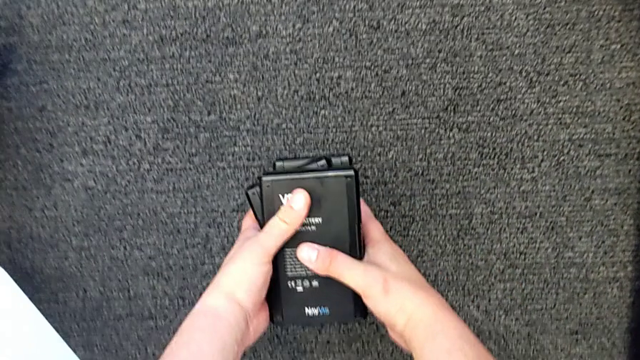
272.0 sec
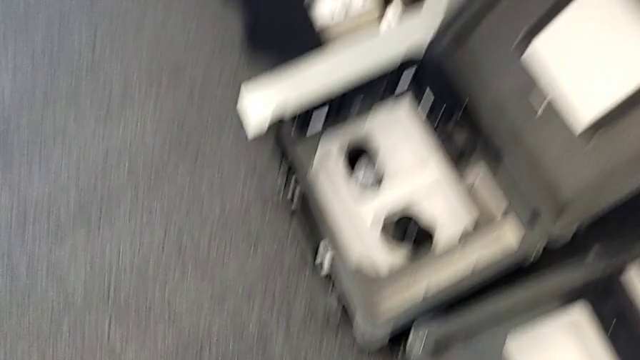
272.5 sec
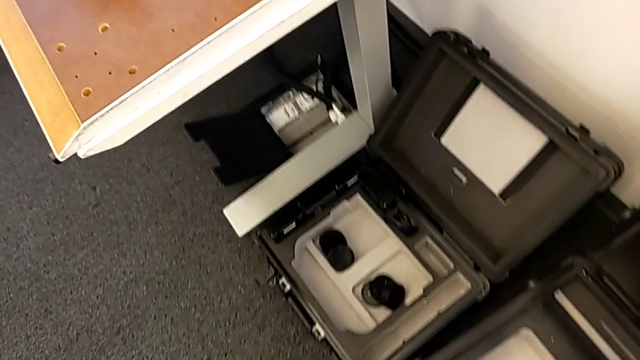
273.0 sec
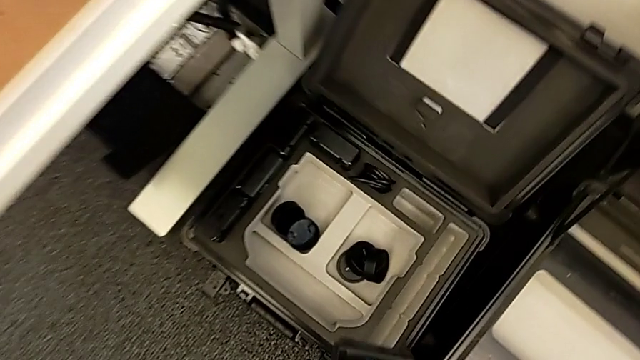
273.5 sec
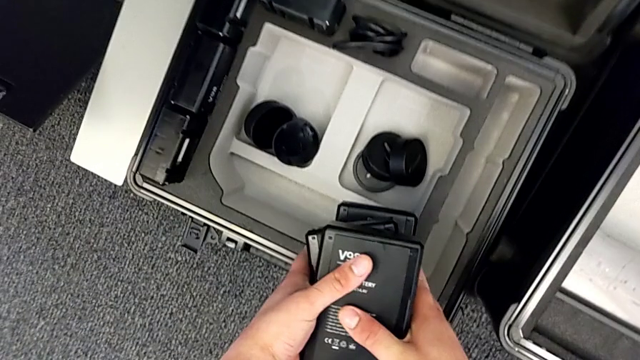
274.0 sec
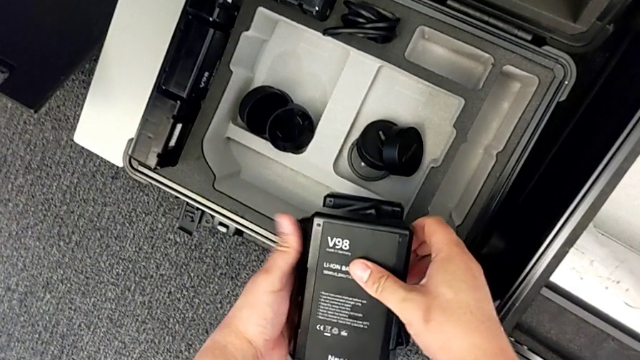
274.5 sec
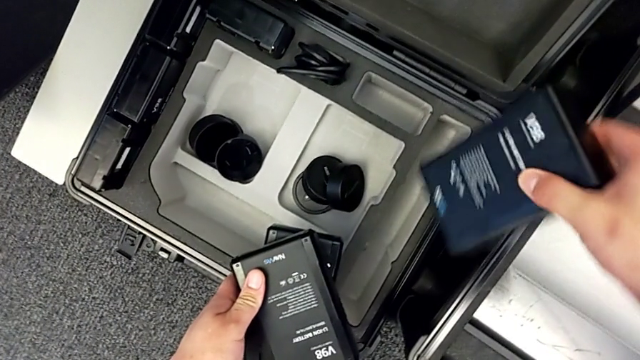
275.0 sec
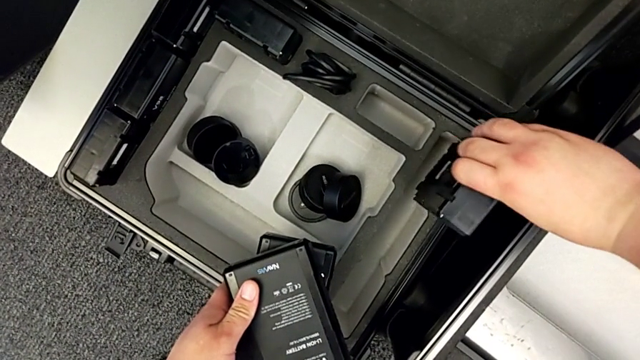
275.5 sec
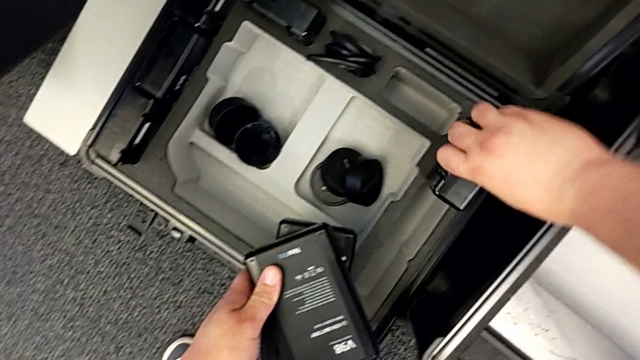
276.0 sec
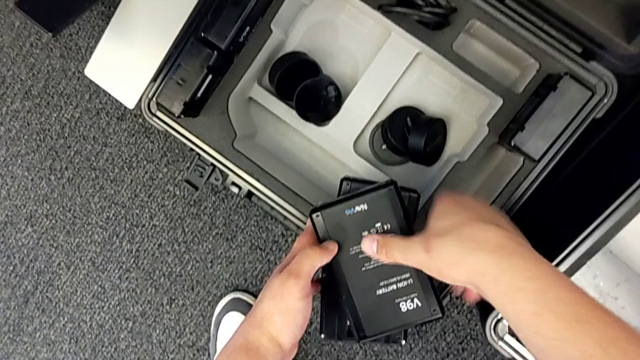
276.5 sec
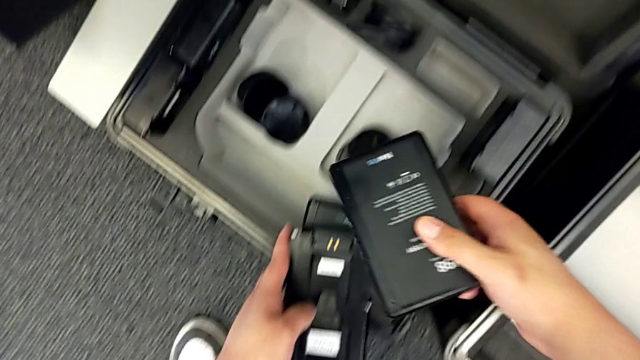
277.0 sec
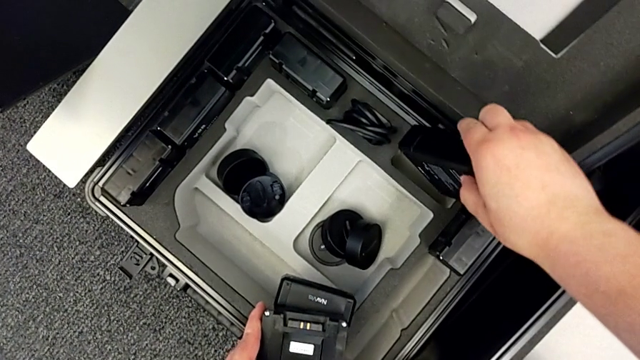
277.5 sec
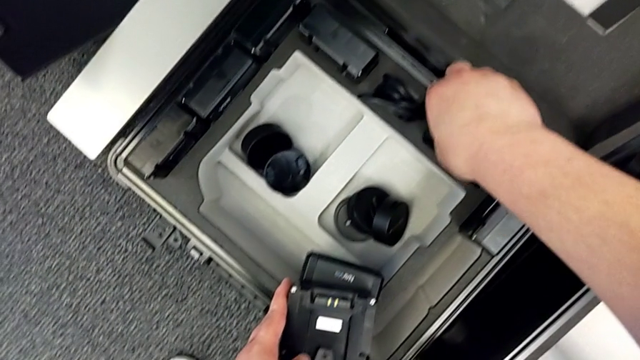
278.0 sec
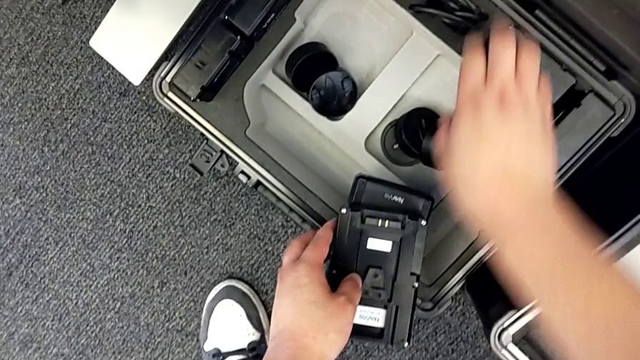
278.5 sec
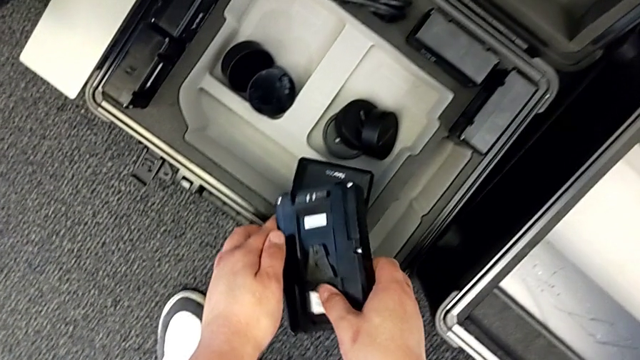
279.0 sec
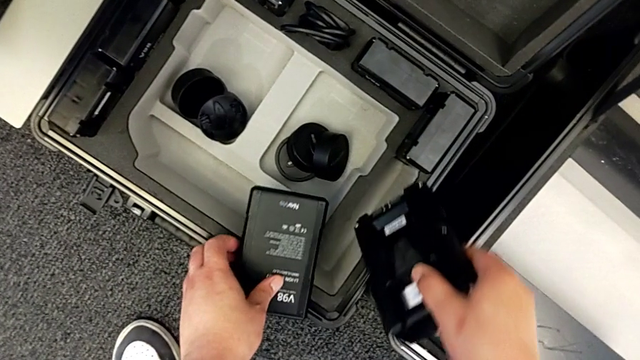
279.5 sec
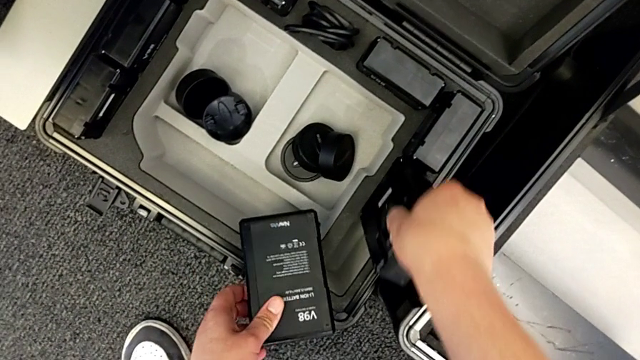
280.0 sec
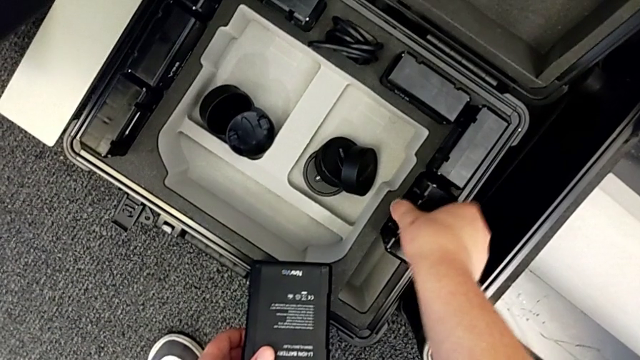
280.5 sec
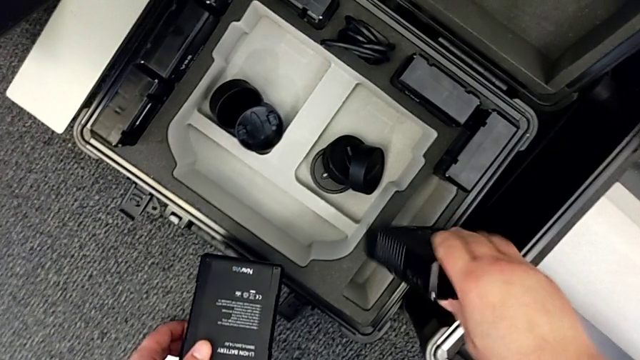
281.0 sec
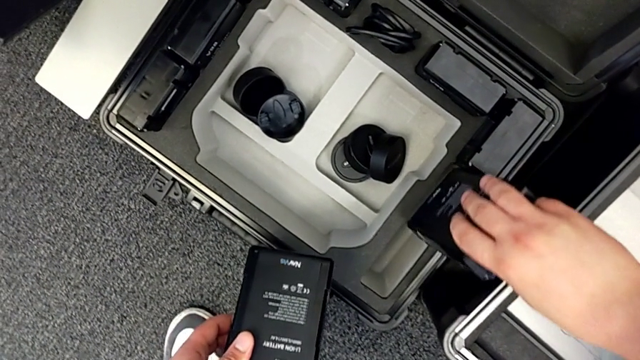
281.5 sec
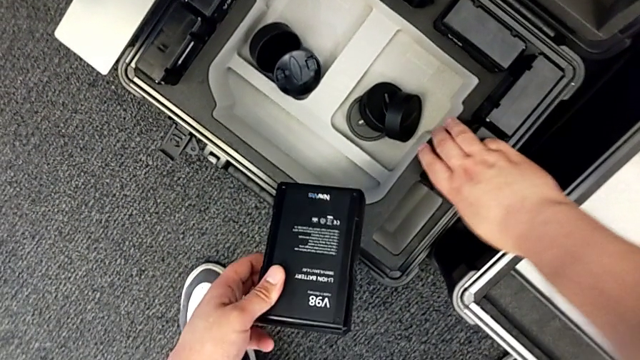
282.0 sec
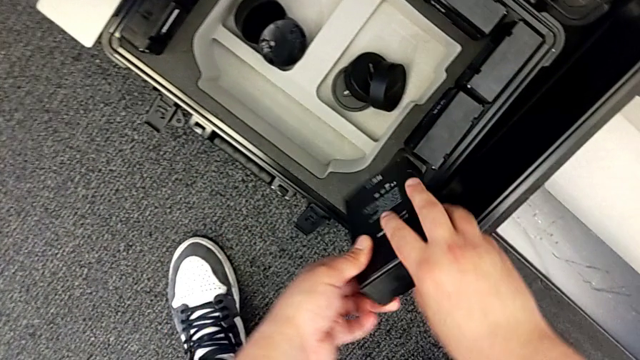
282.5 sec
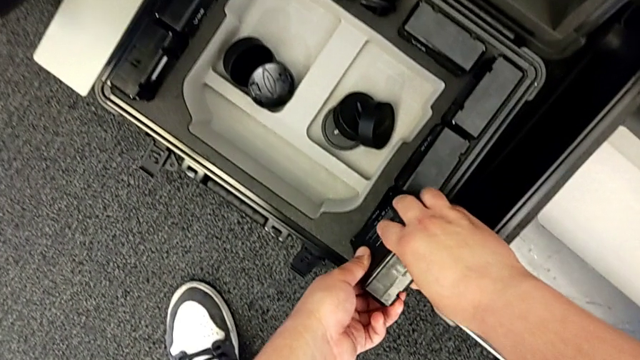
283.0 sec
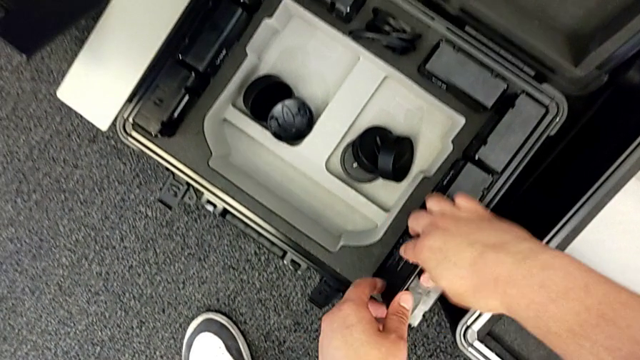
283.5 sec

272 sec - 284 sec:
The camera wearer is removing the batteries from the box. They place the first battery, place the second battery and place the third battery.

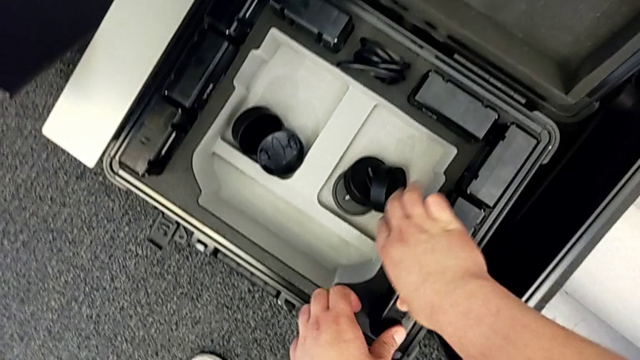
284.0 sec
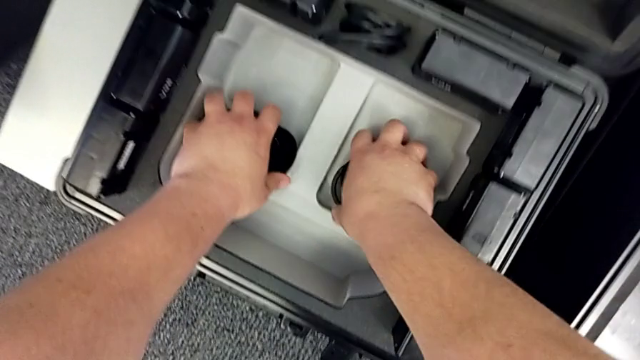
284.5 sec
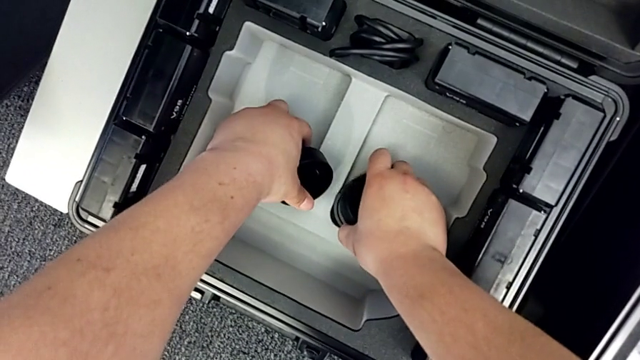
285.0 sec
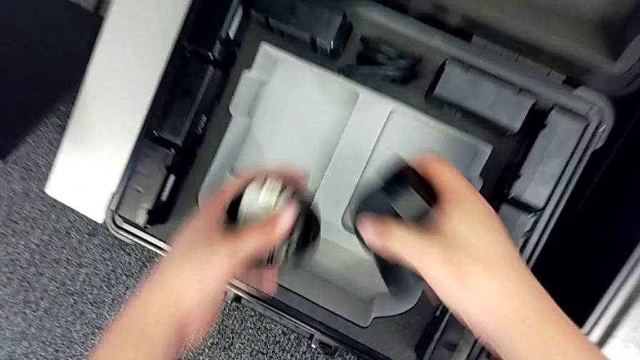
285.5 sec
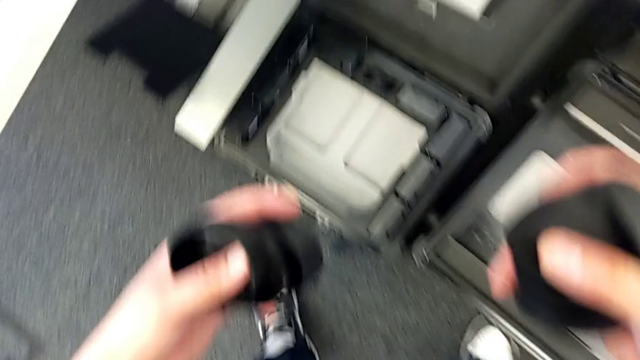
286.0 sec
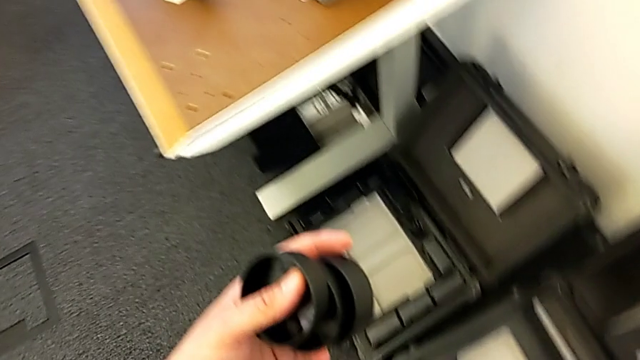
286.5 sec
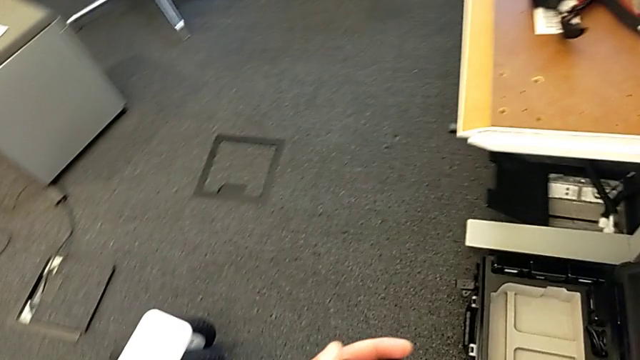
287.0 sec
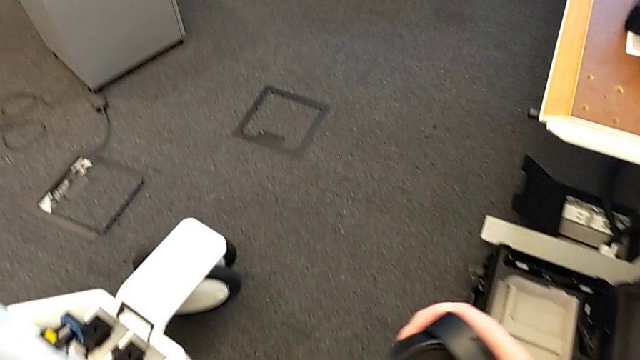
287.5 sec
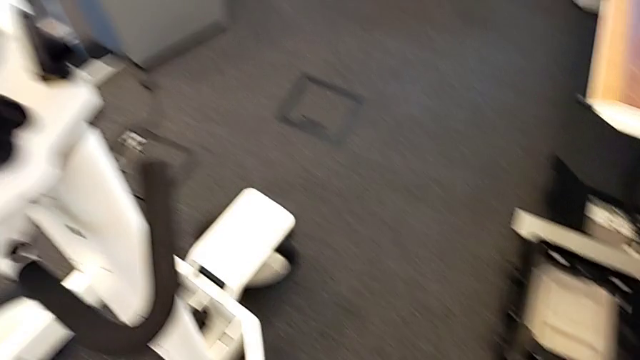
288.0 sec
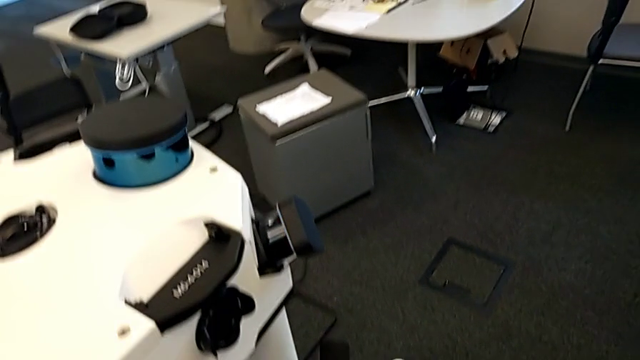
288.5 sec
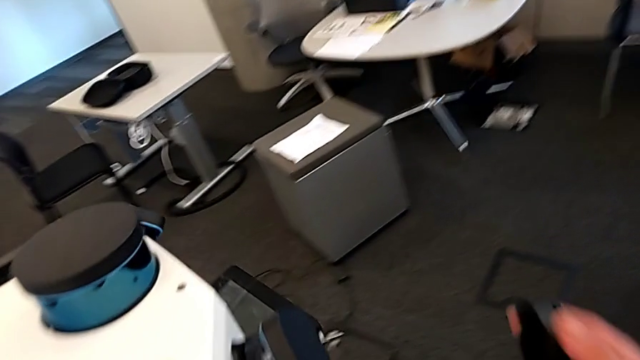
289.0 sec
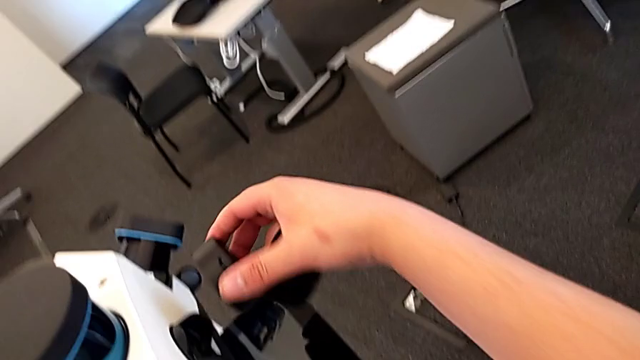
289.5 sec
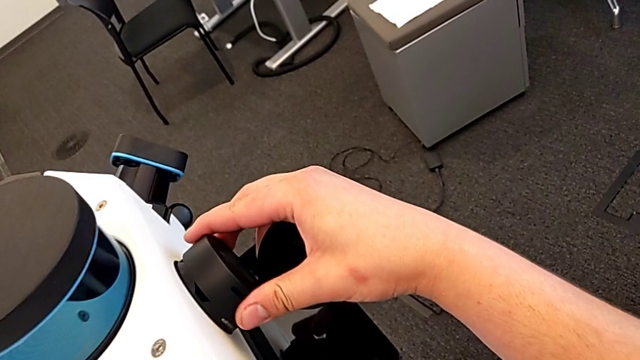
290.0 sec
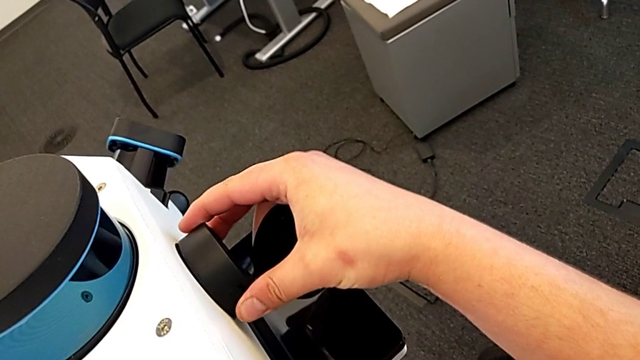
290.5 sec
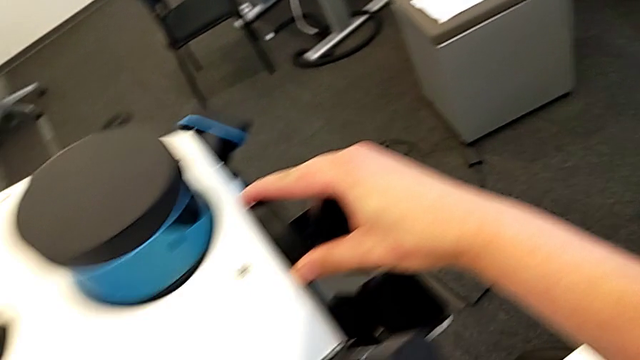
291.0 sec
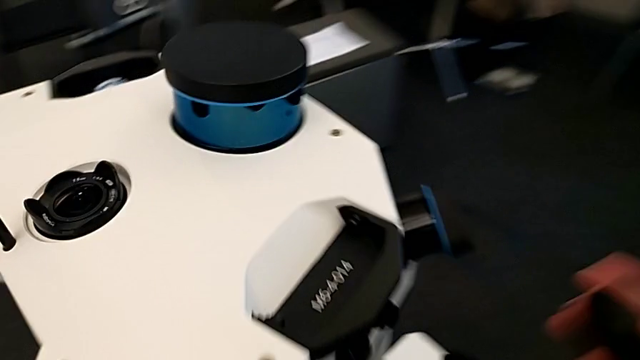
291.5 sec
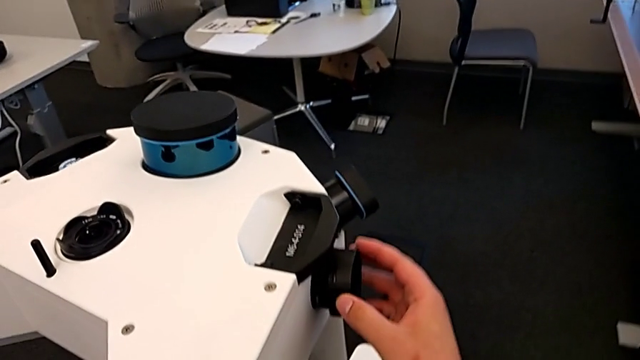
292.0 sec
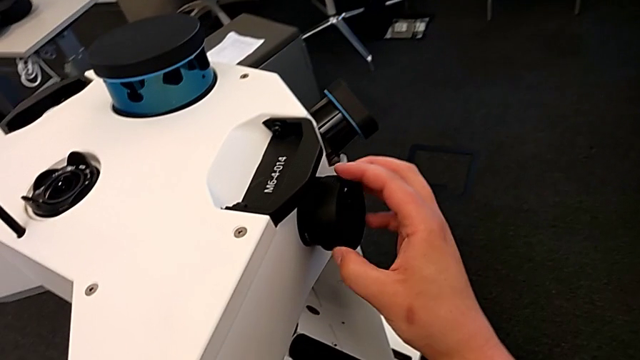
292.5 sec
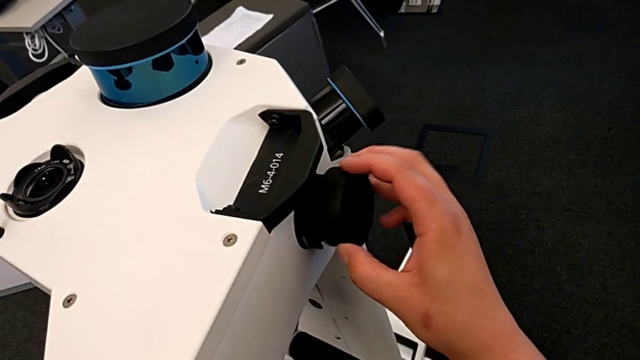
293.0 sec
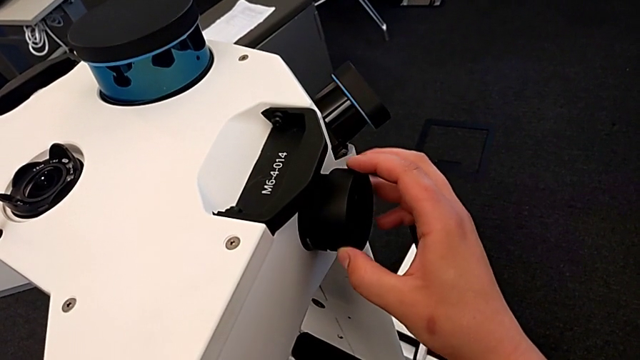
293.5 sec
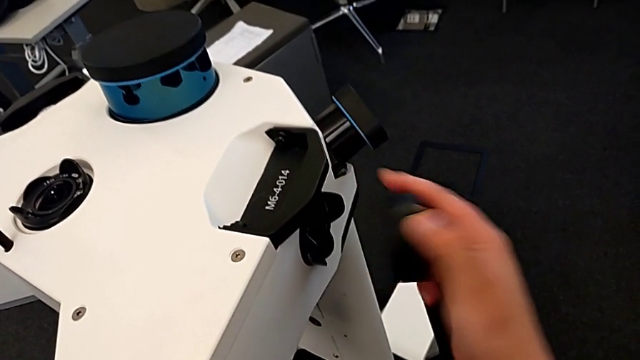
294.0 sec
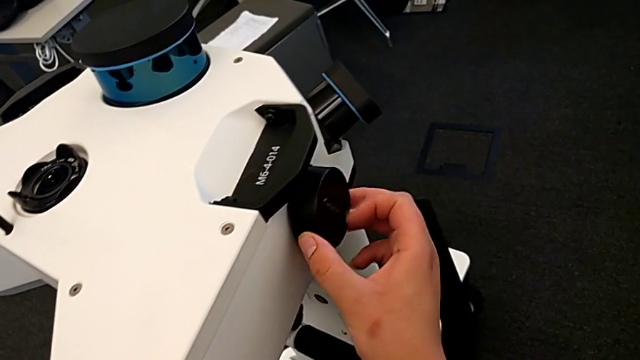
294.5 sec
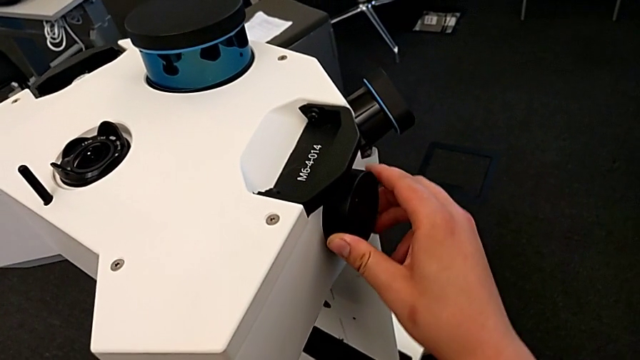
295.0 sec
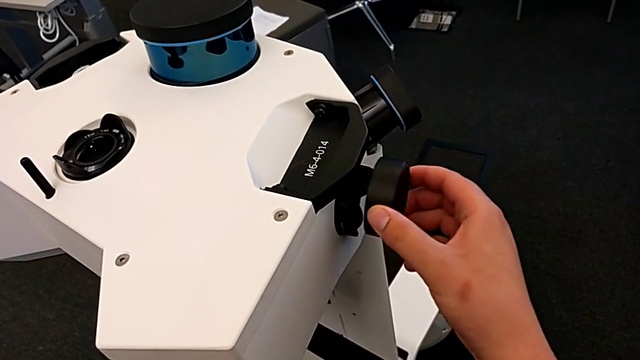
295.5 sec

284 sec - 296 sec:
The camera wearer is removing the navvi's head. They grab the lens, lift it, place the first lens and begin to place the second lens.
